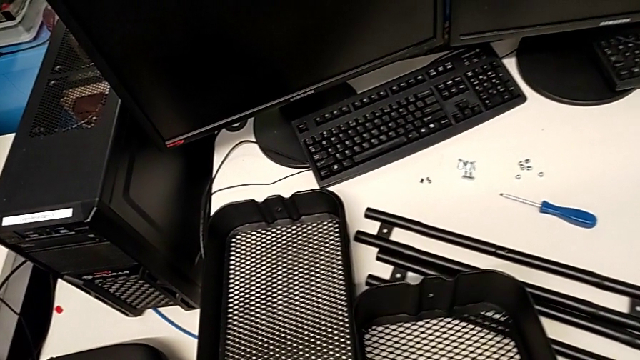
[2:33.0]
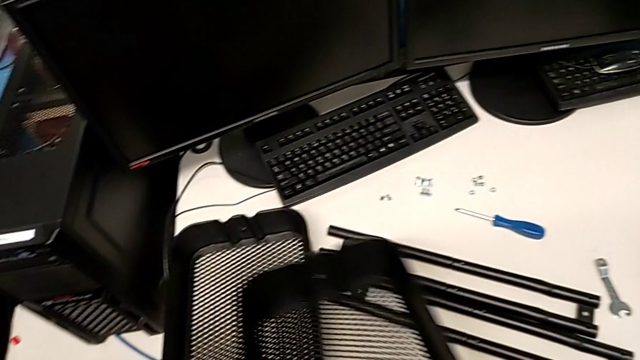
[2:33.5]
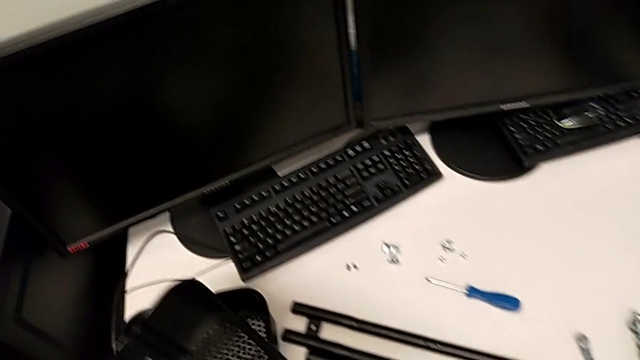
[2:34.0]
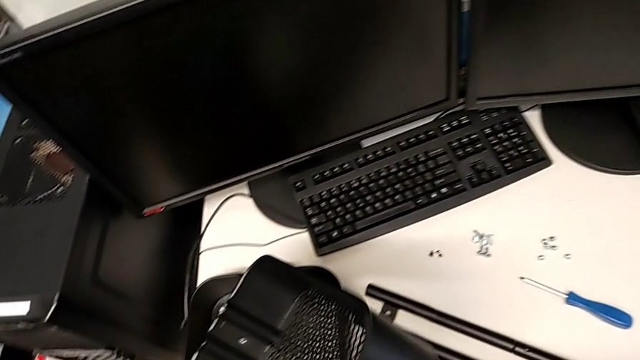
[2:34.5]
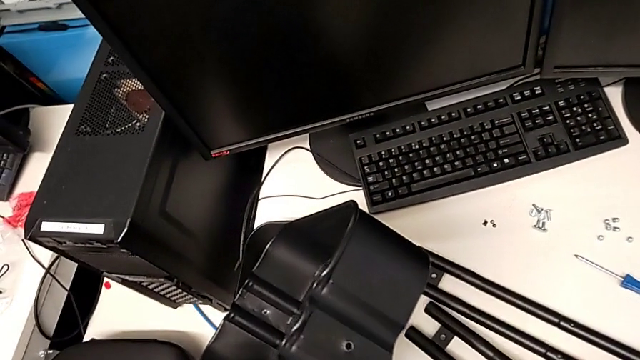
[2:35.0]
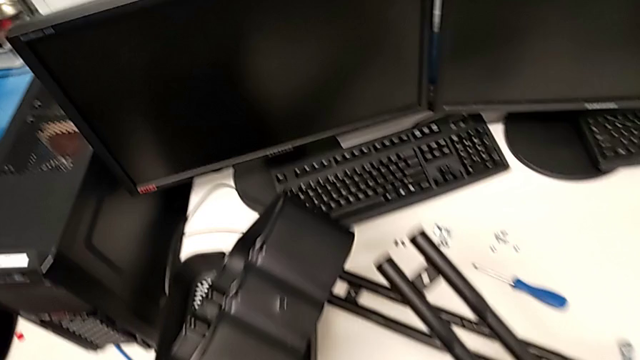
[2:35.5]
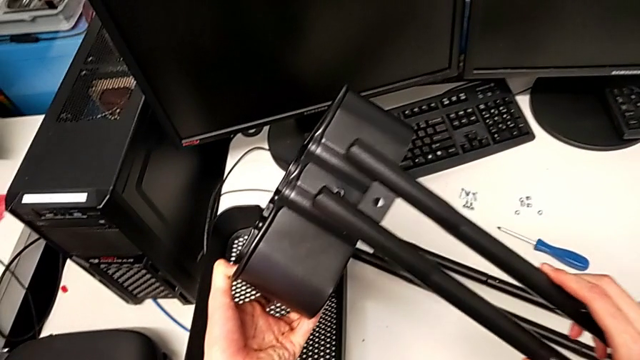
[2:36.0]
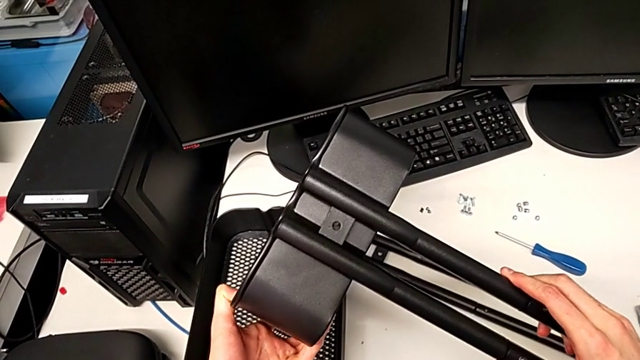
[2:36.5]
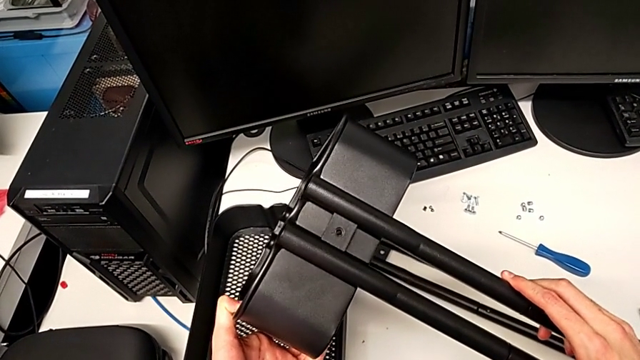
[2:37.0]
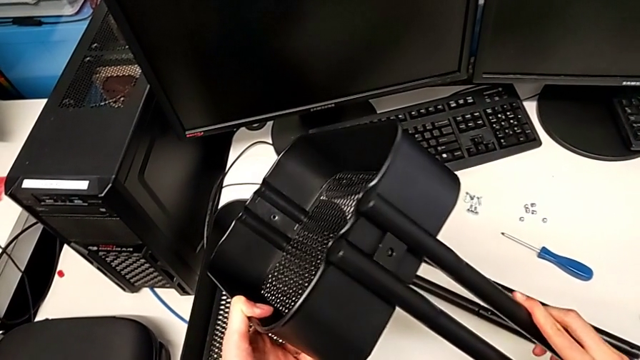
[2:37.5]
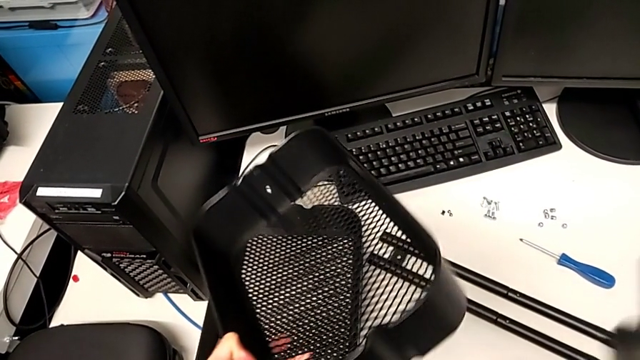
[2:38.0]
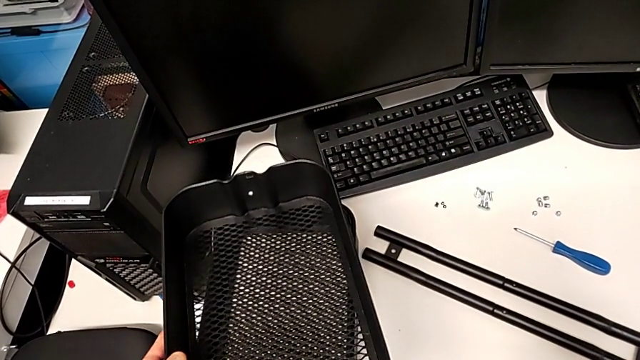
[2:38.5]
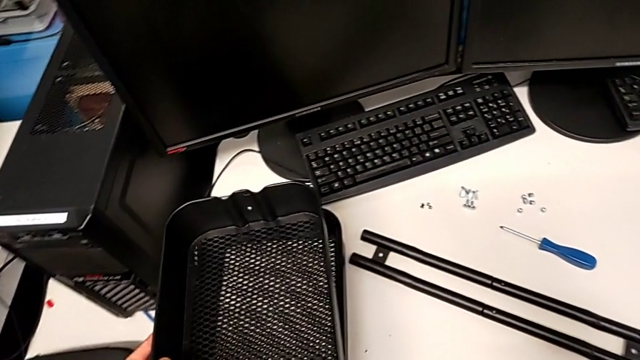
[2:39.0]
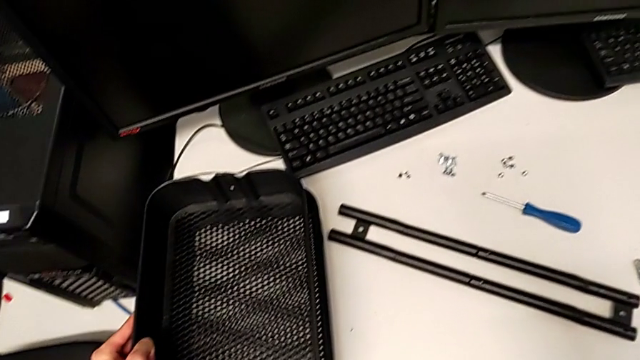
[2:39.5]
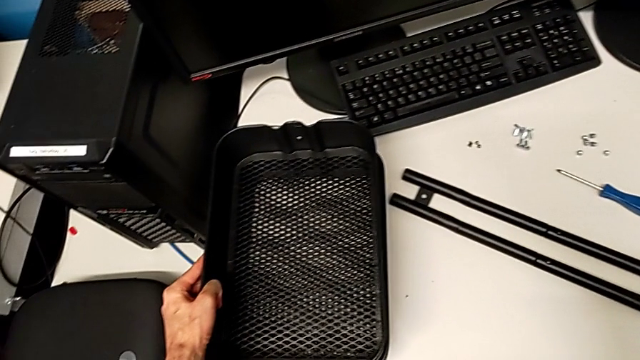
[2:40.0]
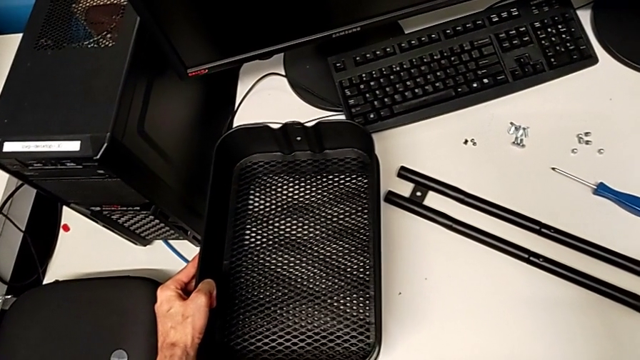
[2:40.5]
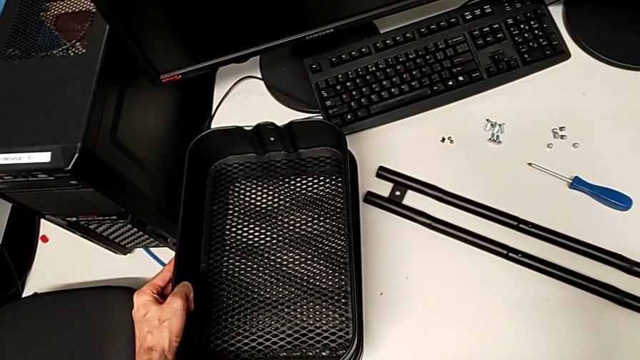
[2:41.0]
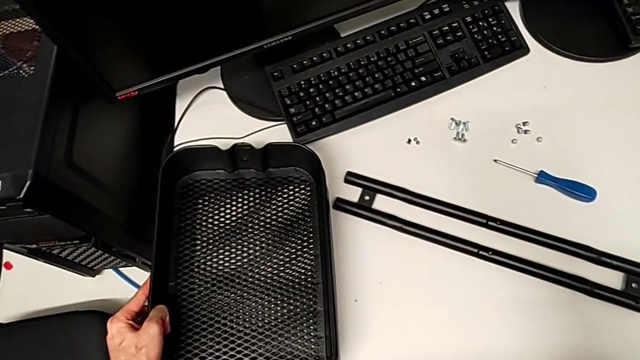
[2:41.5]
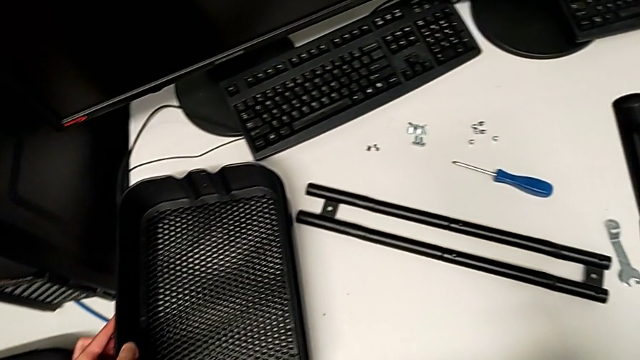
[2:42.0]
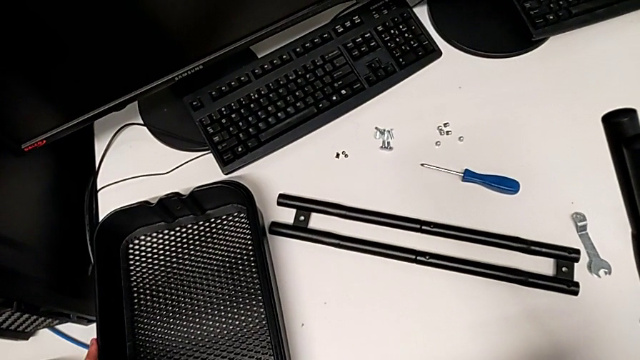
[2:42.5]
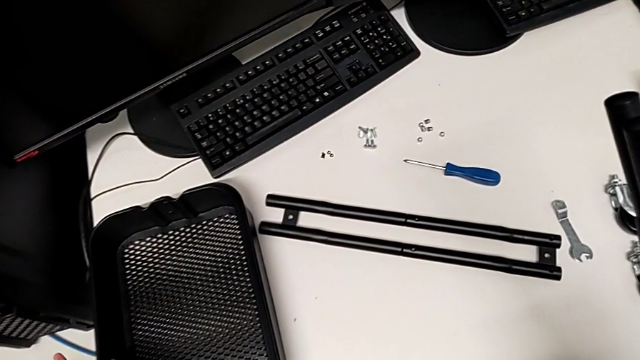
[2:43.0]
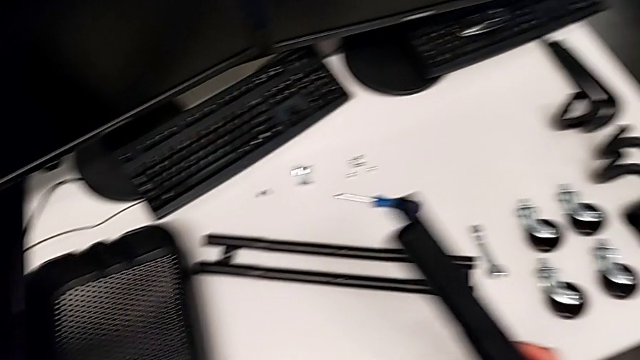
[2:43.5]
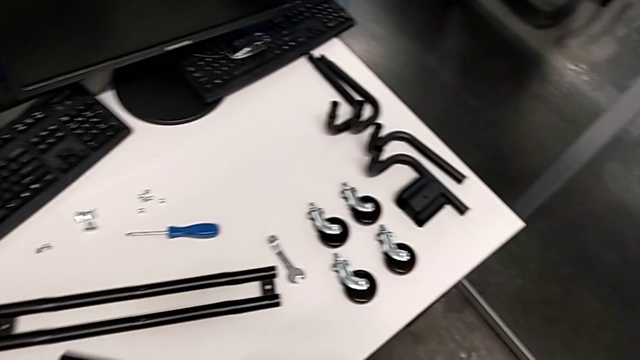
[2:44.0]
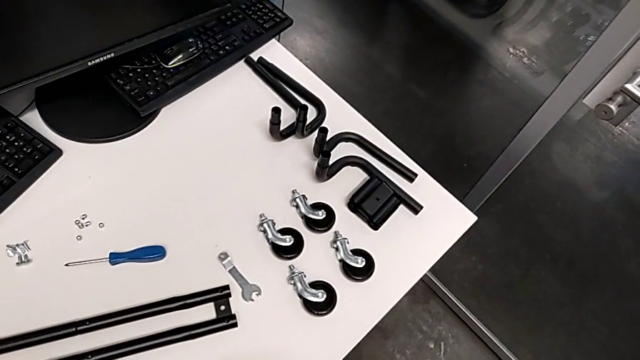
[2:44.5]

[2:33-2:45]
The camera wearer is inspecting the pieces of the rolling cart. They wrongly align the half frame.

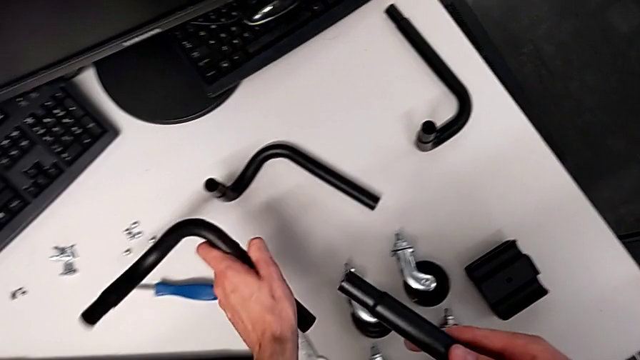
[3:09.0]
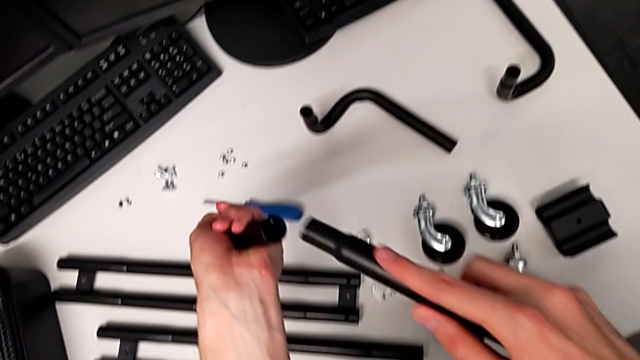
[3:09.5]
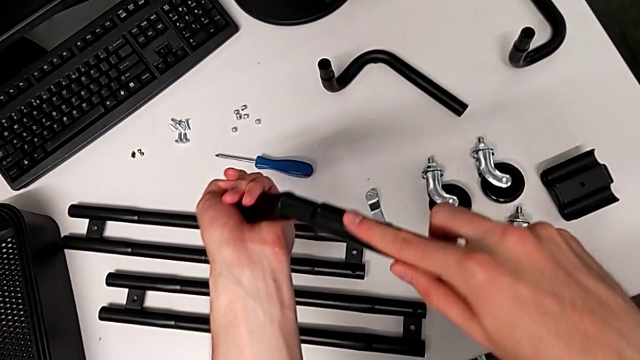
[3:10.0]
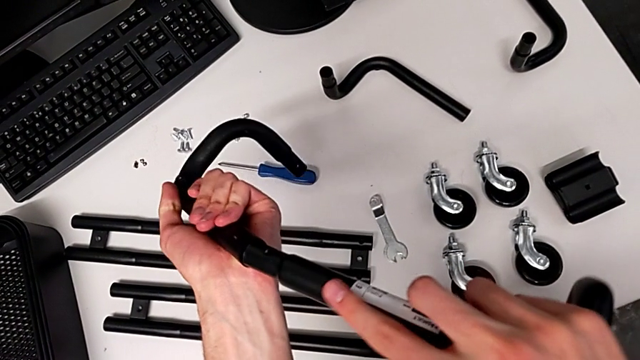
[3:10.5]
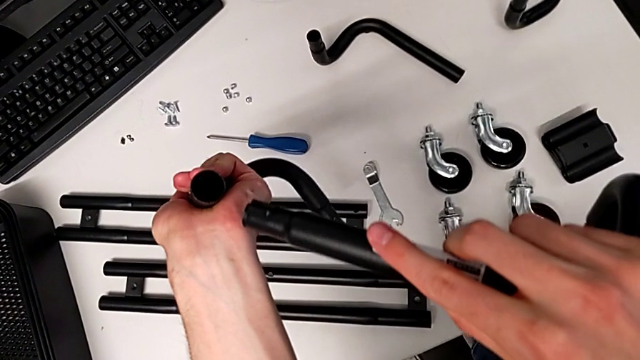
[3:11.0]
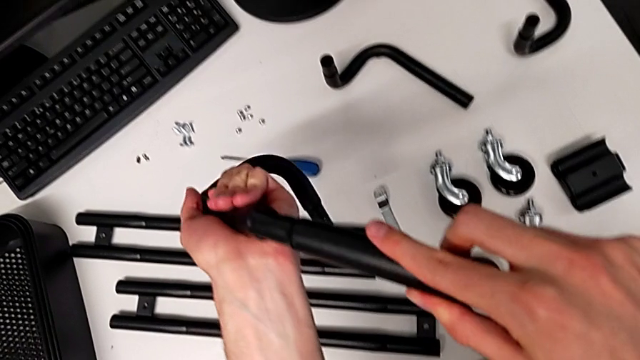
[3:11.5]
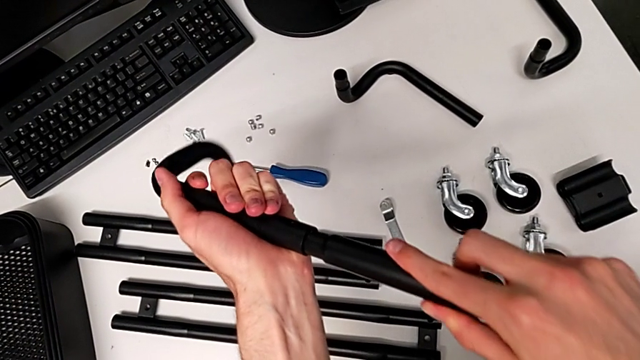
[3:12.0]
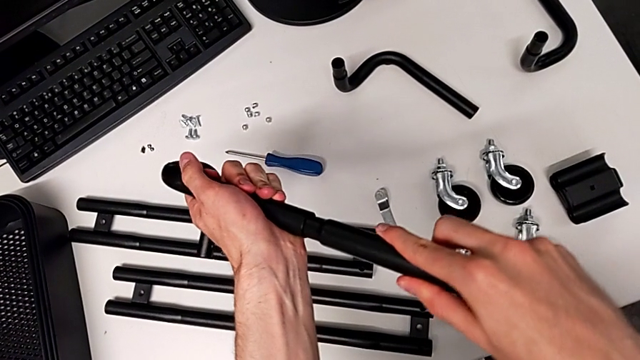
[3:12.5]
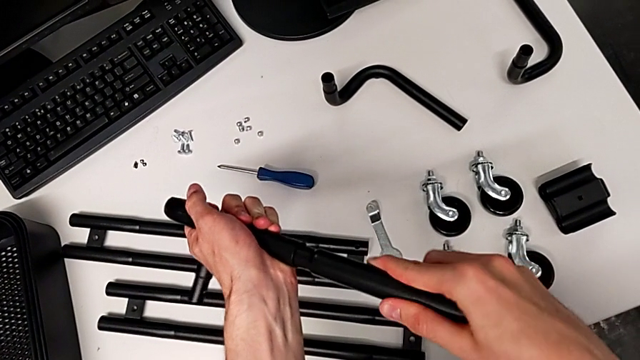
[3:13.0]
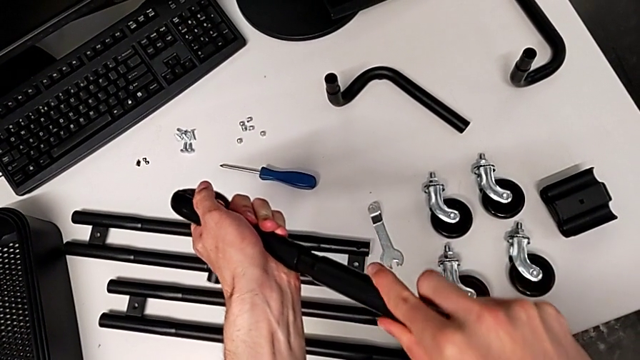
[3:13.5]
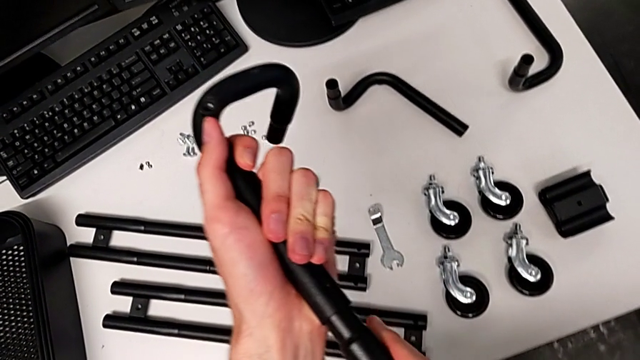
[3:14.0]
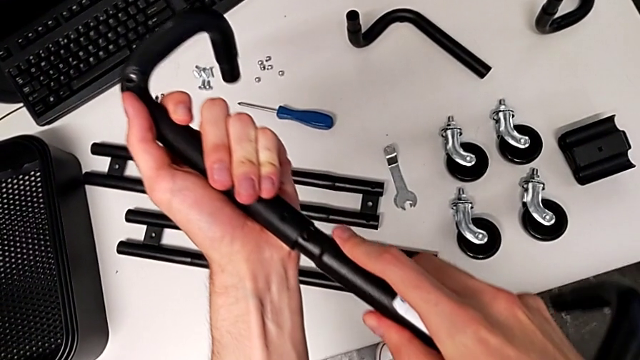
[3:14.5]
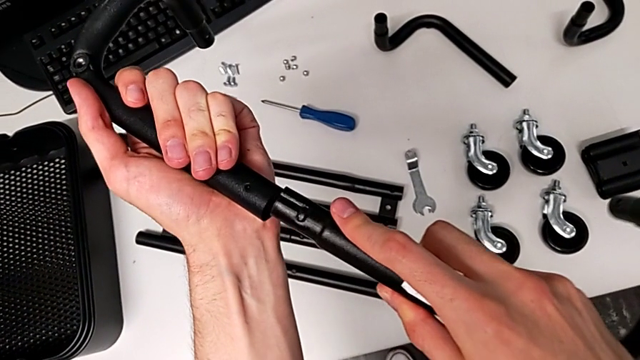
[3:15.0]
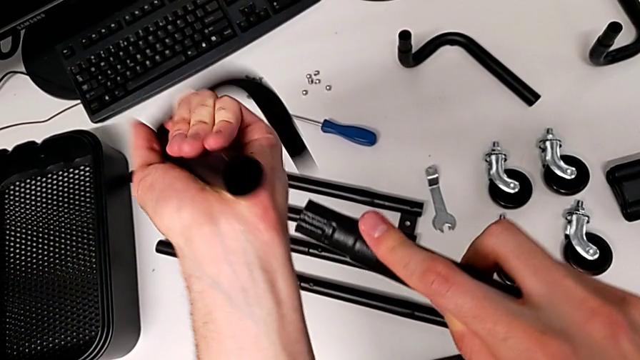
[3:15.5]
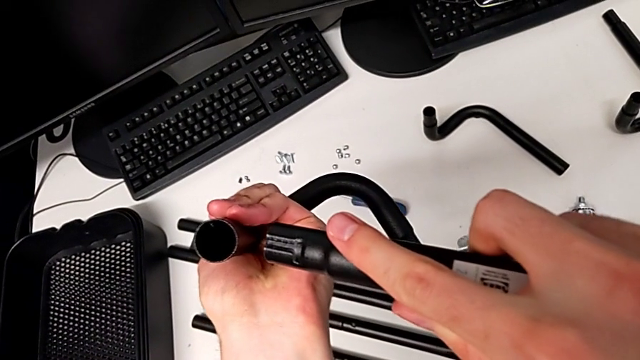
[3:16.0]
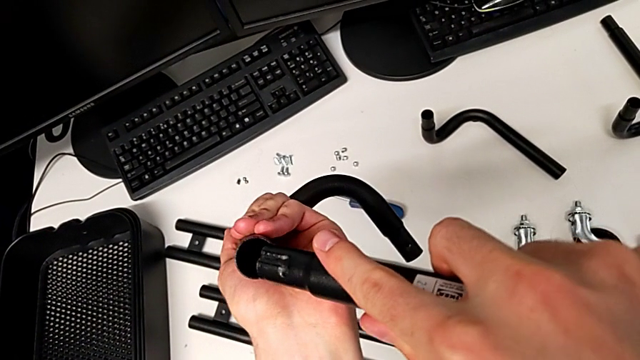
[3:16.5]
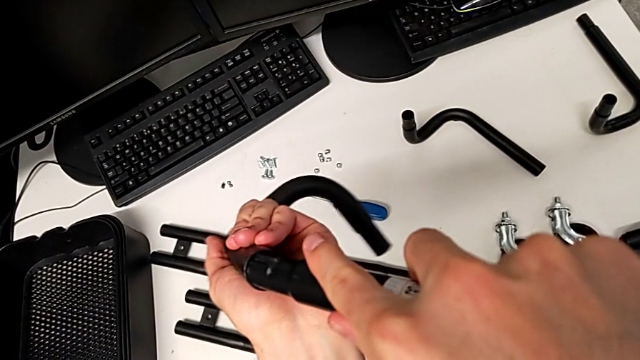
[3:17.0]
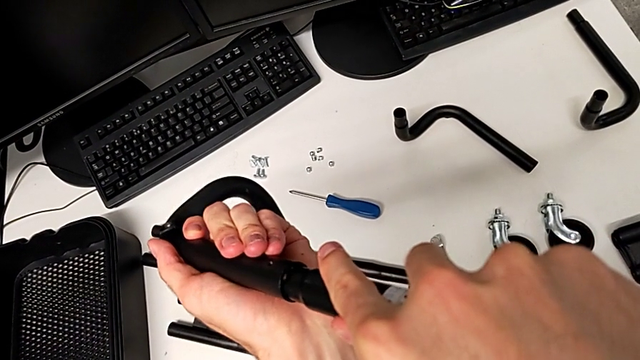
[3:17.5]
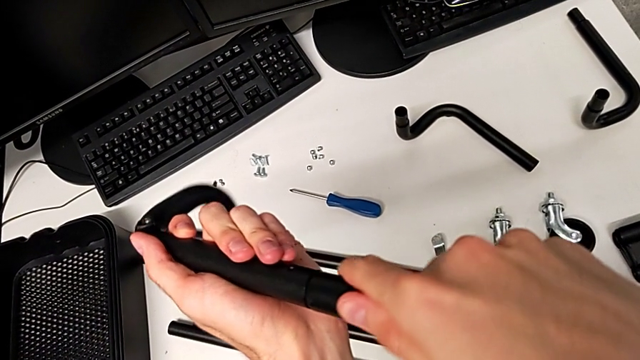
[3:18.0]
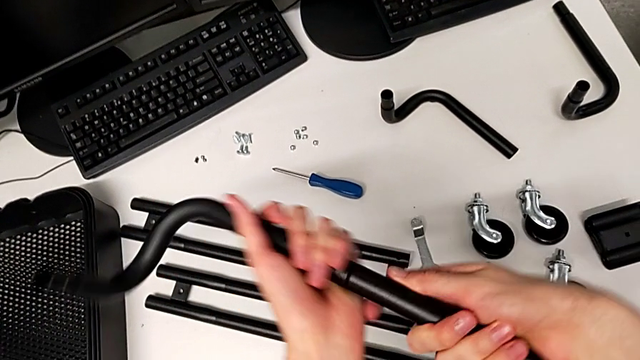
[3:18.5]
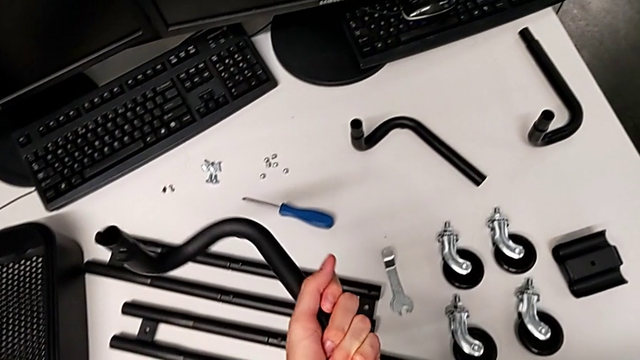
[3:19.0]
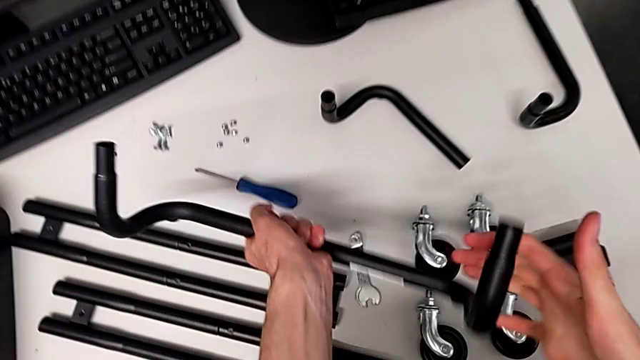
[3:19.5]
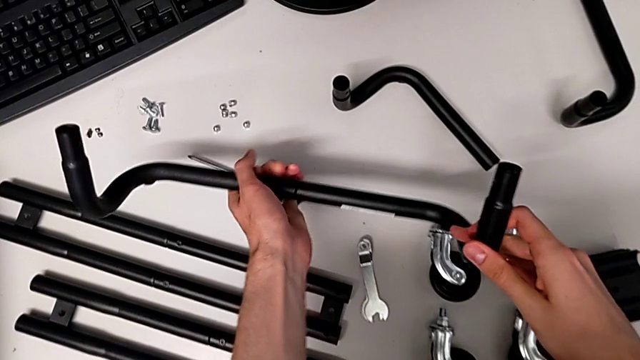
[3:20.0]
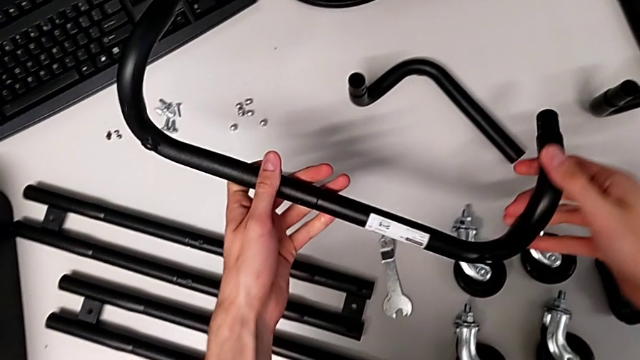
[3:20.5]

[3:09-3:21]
The camera wearer is inspecting the pieces of the rolling cart. They assemble the leg.
